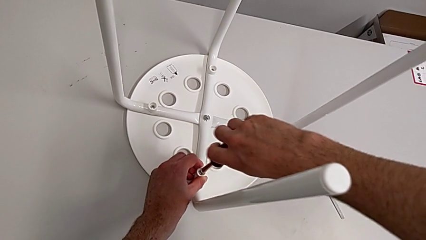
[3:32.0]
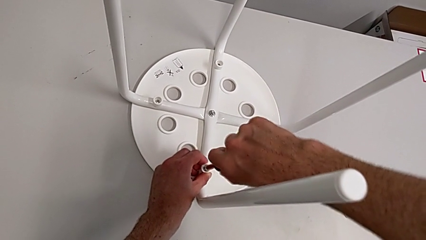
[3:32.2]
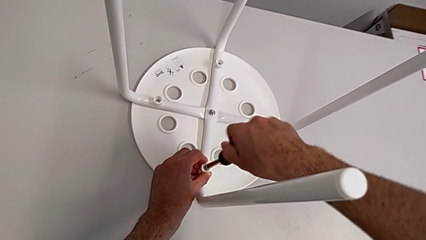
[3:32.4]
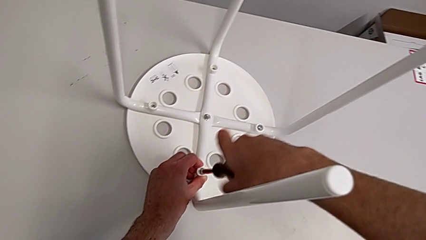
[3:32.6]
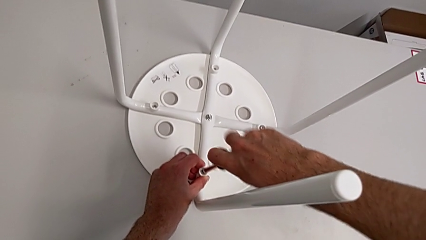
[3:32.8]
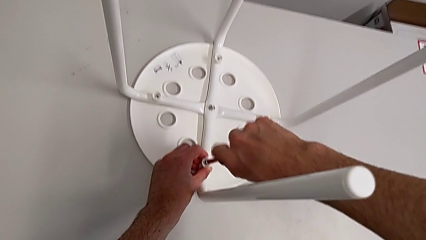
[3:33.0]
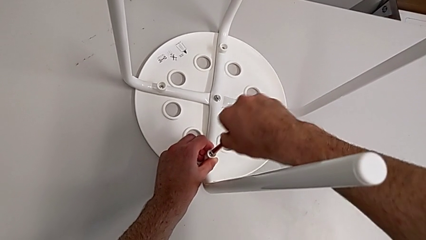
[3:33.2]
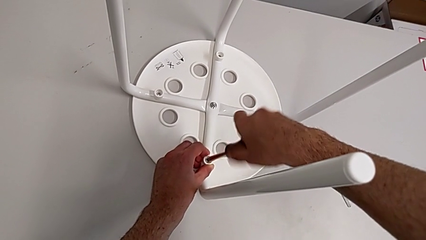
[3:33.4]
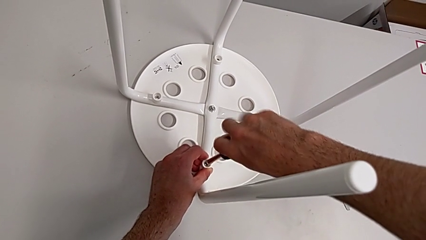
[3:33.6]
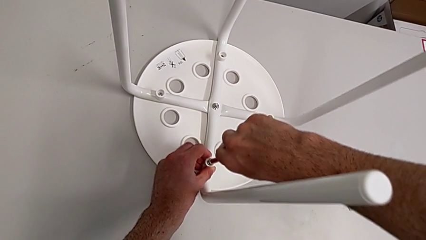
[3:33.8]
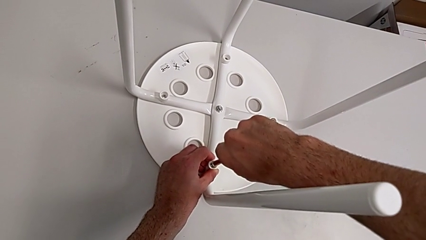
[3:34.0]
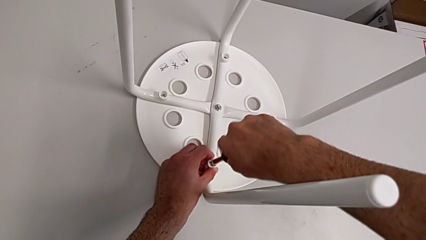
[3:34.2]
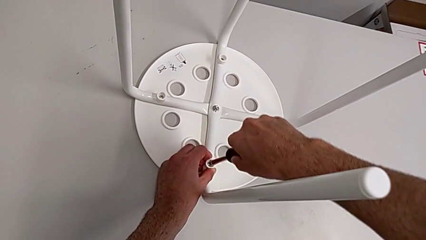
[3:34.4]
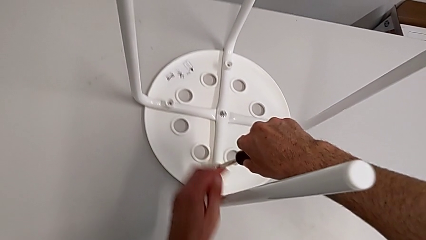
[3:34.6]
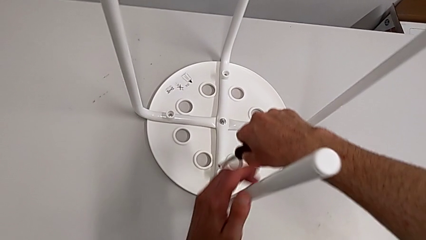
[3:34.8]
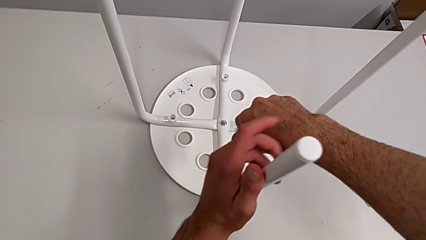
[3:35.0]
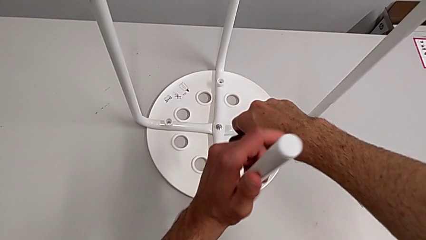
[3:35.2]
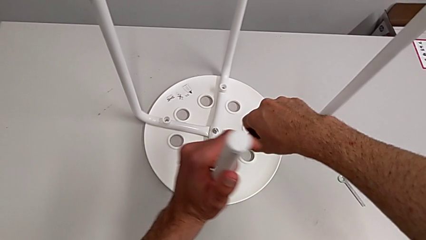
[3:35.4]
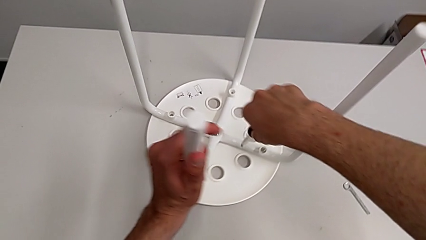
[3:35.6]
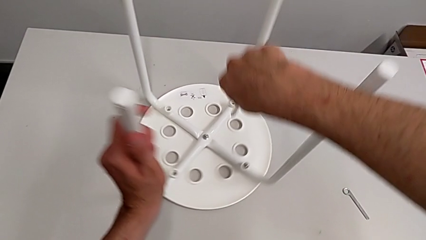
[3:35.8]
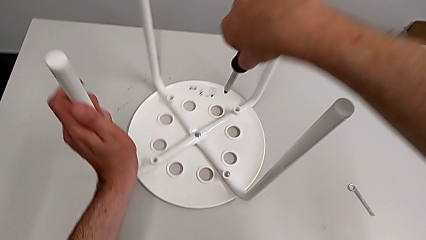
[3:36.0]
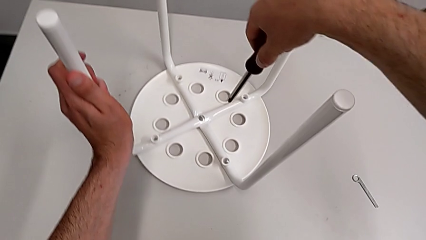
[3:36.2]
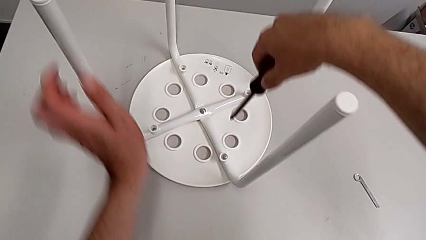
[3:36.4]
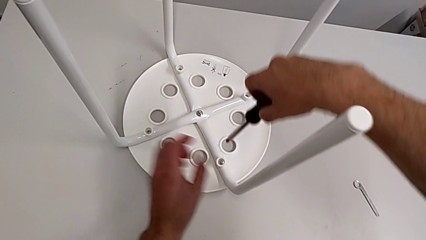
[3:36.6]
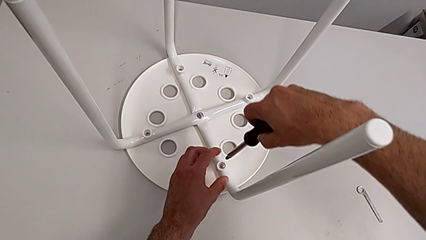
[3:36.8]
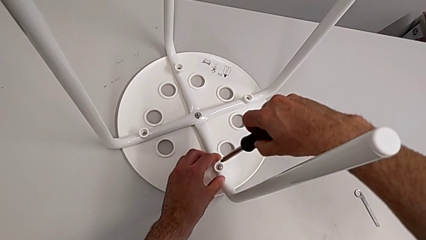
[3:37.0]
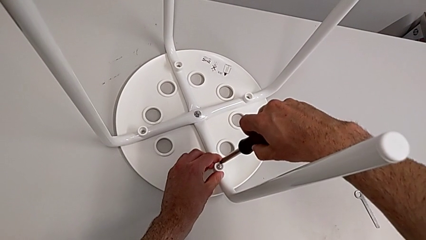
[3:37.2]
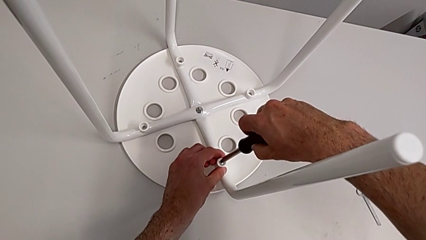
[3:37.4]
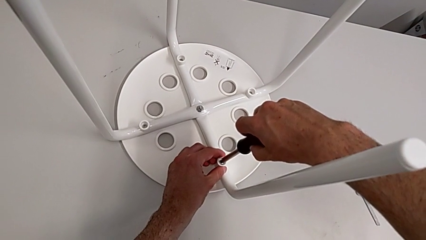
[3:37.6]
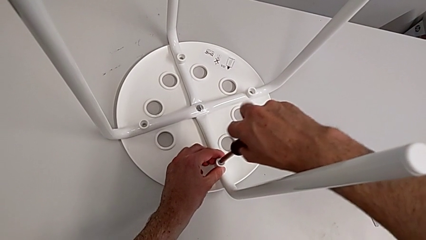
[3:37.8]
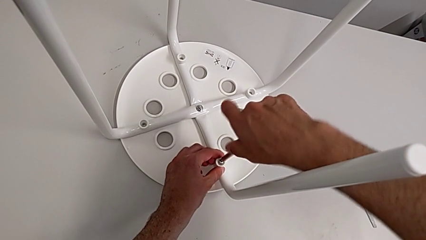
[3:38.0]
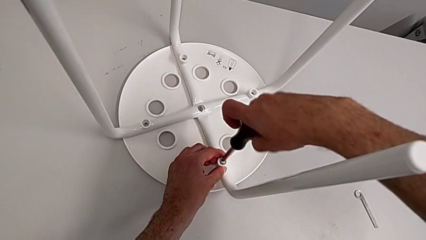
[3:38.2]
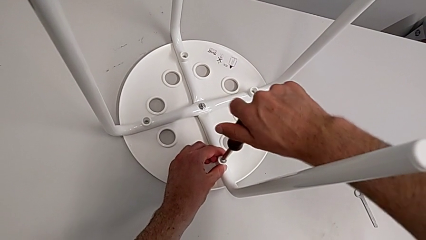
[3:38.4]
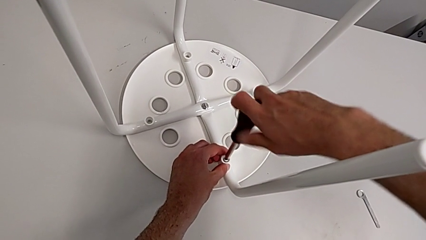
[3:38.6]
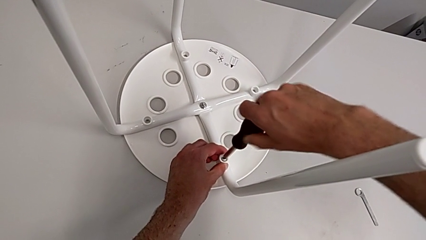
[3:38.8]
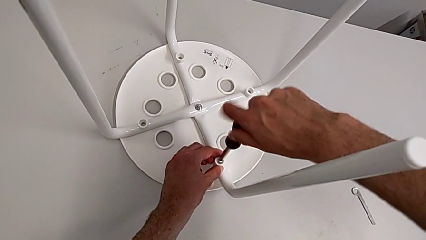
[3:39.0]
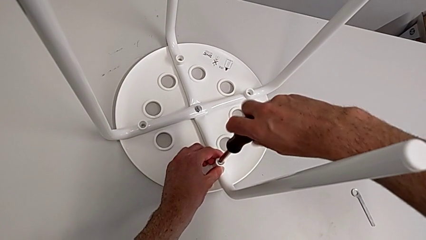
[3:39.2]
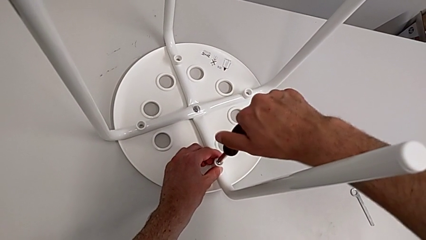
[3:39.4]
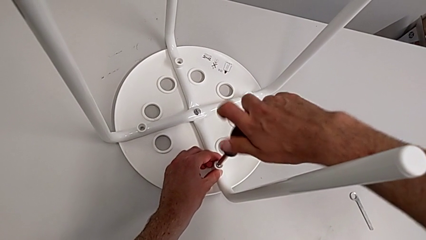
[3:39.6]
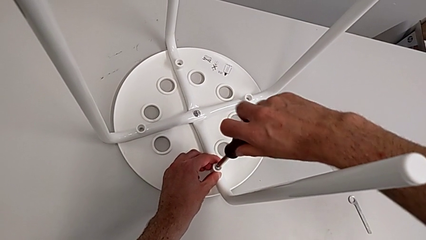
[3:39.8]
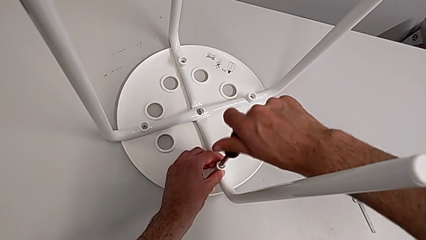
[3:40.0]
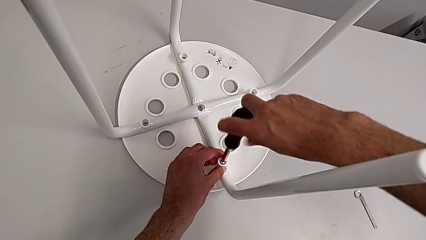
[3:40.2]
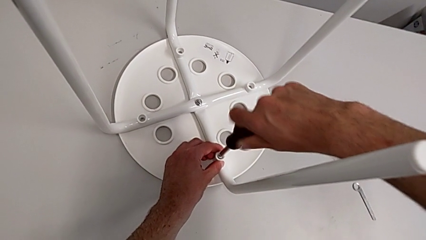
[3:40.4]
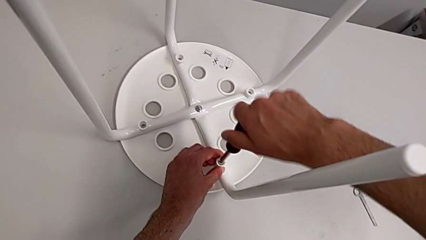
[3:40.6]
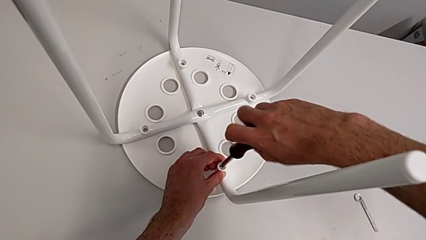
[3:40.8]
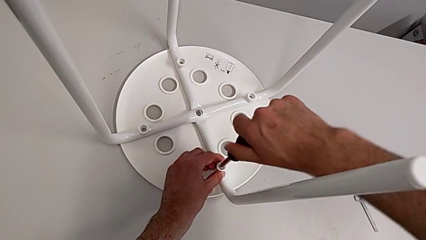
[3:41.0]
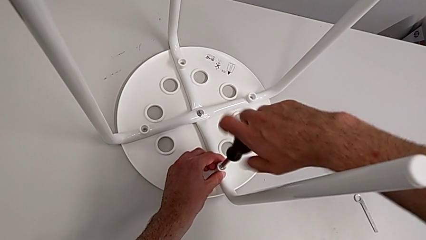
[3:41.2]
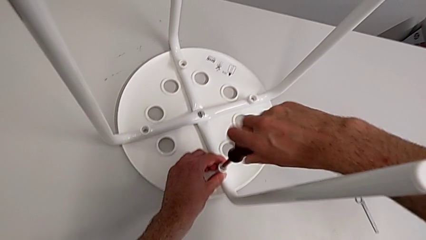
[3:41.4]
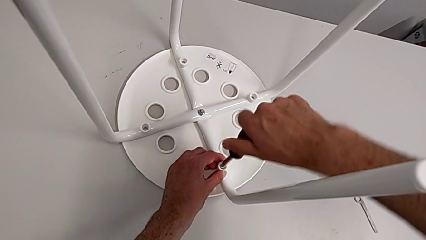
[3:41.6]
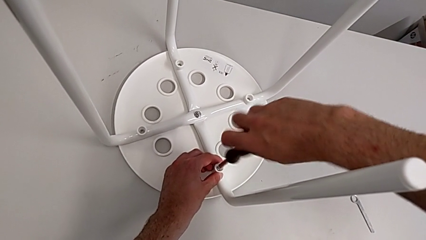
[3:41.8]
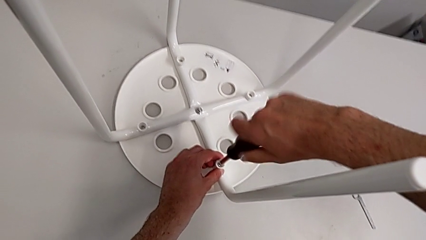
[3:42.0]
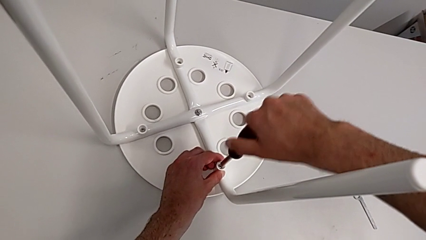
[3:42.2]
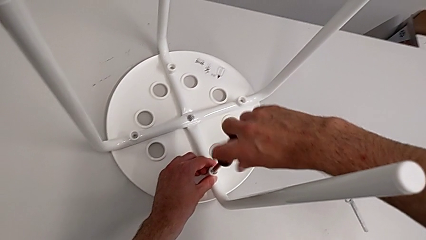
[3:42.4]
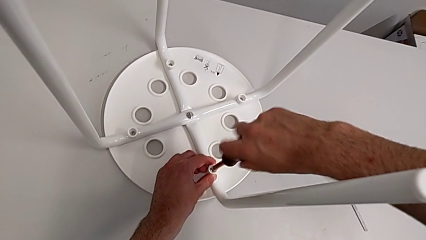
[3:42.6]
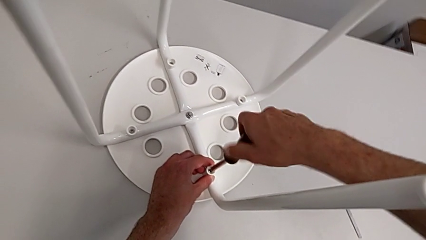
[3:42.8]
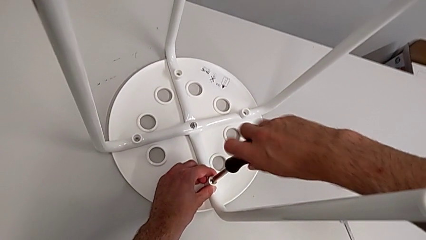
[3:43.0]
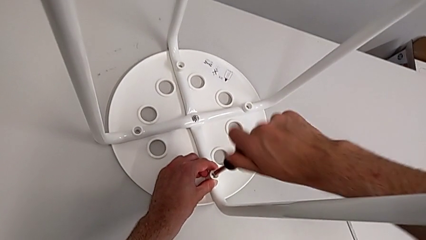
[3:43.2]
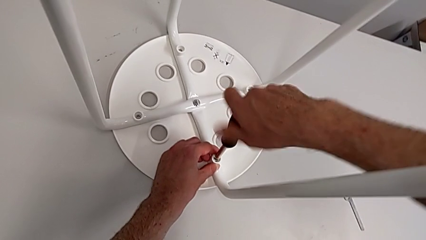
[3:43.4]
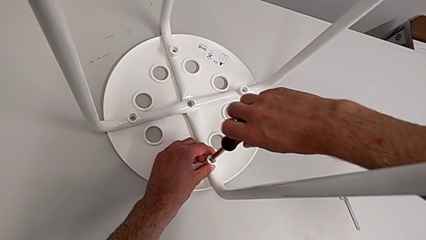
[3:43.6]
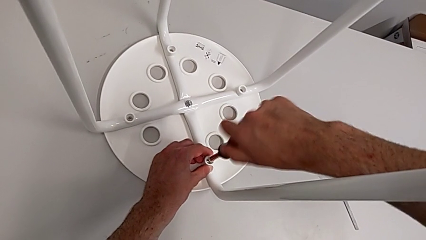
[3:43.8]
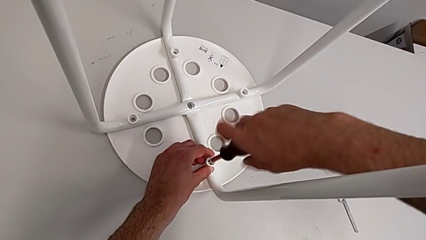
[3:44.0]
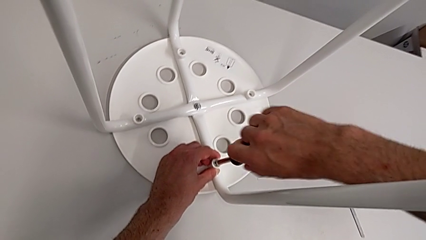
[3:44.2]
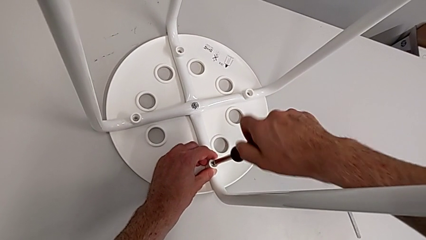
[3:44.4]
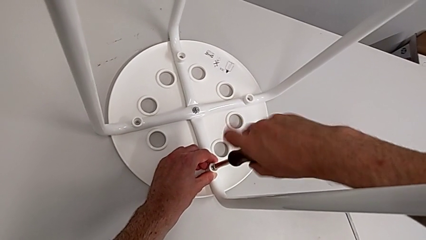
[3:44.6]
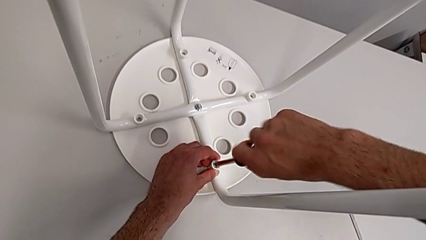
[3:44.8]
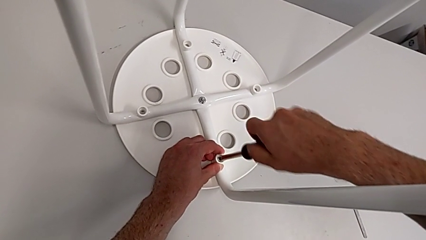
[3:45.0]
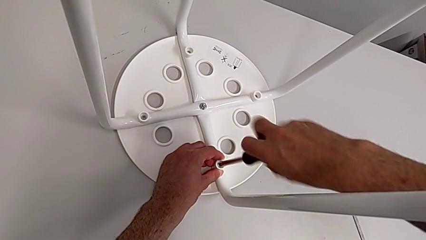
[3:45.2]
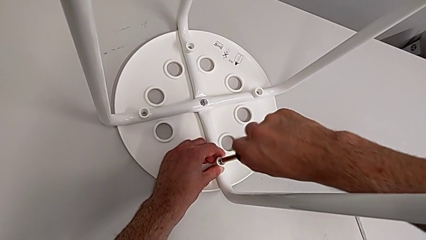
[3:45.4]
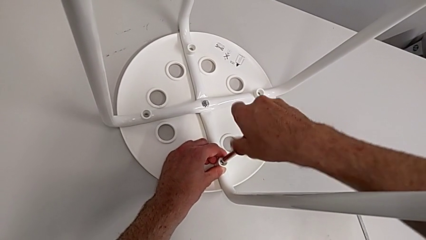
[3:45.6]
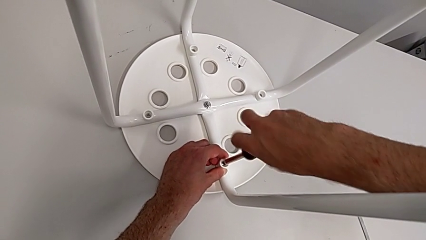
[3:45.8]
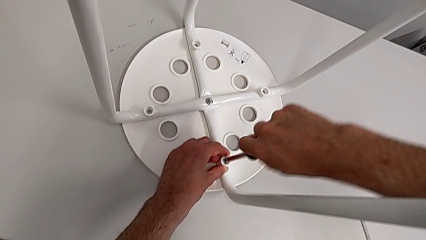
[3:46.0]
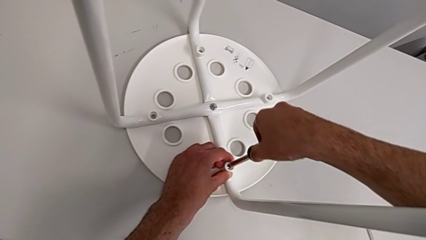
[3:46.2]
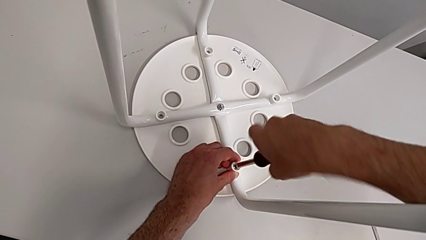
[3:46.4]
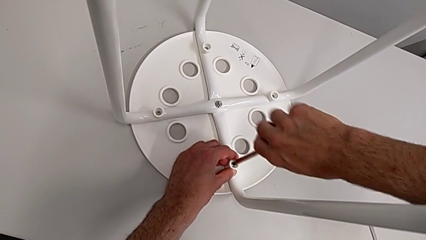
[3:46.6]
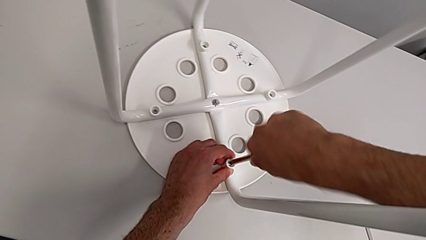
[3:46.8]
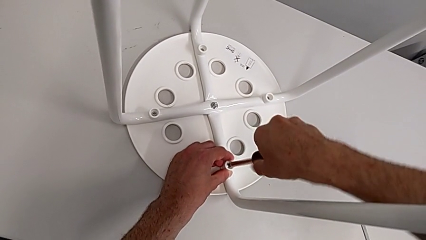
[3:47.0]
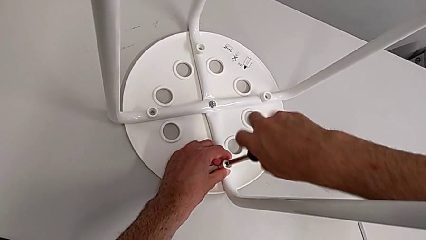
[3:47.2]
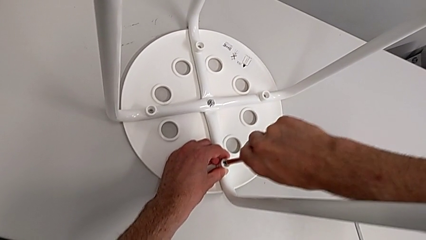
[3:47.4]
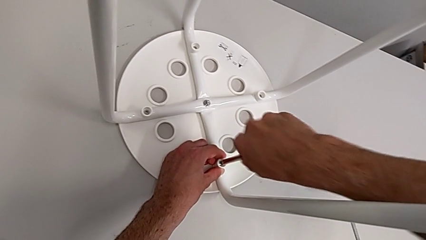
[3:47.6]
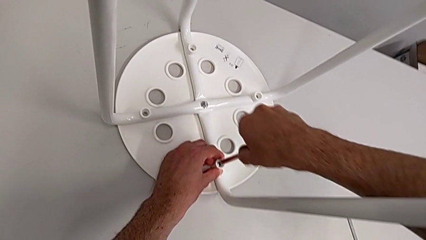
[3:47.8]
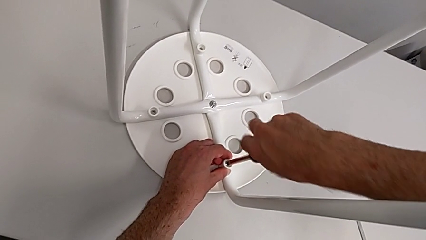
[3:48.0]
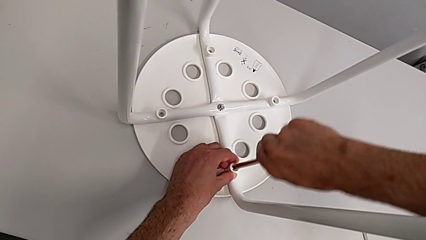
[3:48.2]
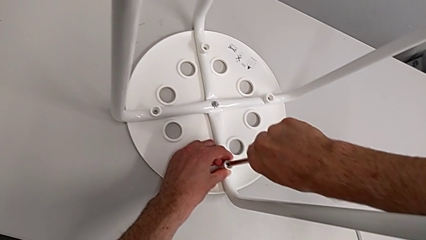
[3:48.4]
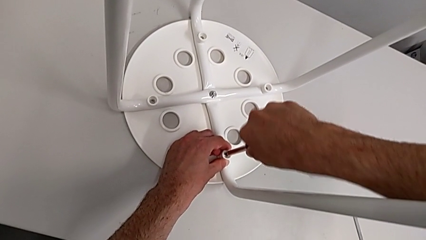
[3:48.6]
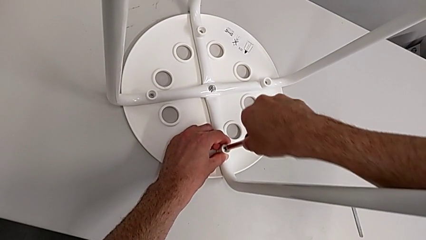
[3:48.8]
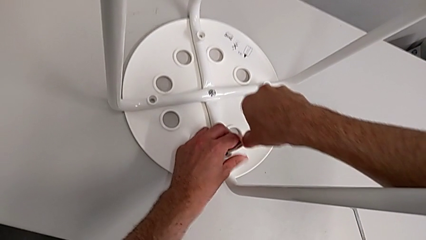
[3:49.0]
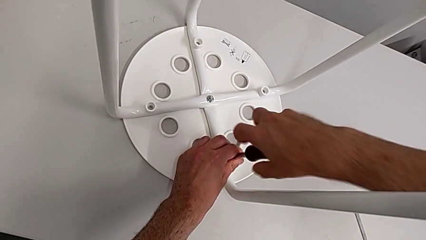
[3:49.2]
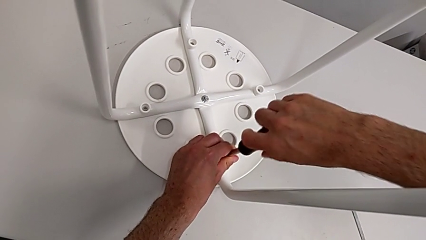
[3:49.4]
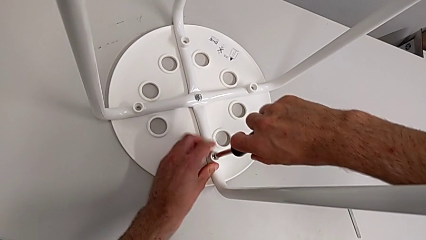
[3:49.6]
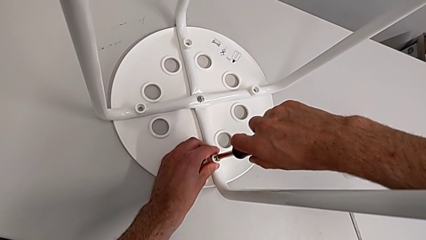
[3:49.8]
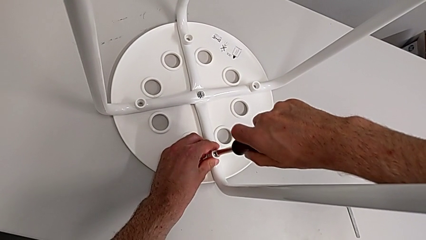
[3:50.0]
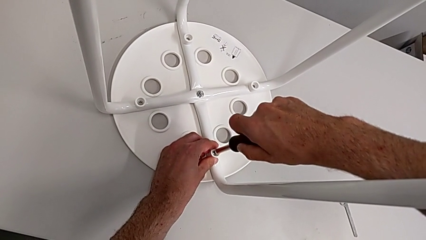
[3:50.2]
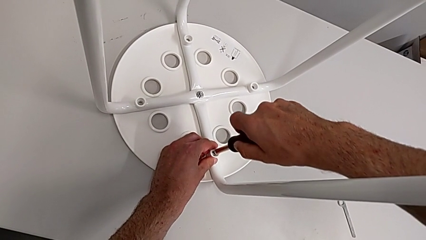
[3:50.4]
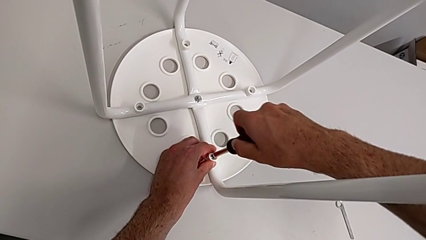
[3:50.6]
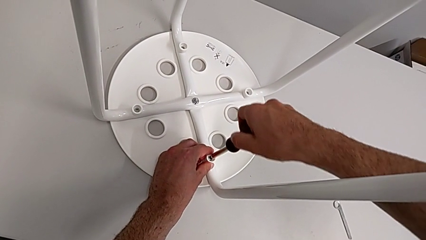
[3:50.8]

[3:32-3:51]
The camera wearer is mounting the saddle washers and screws of the legs. They screw the third screw, withdraw the screwdriver, rotate the stool, insert the fourth screwdriver and begin to screw the fourth screw.
